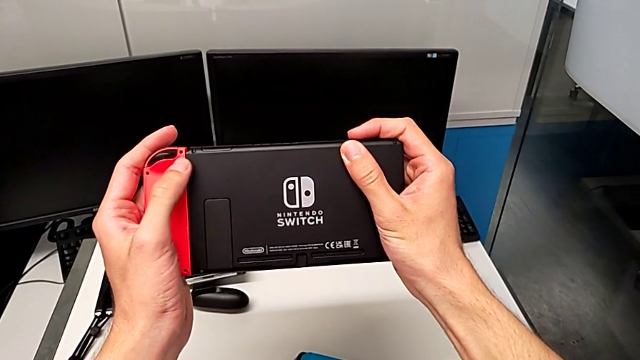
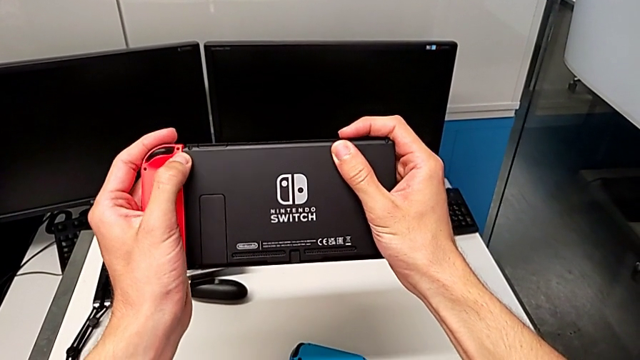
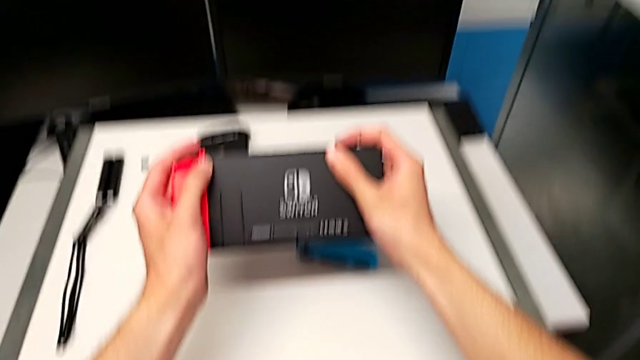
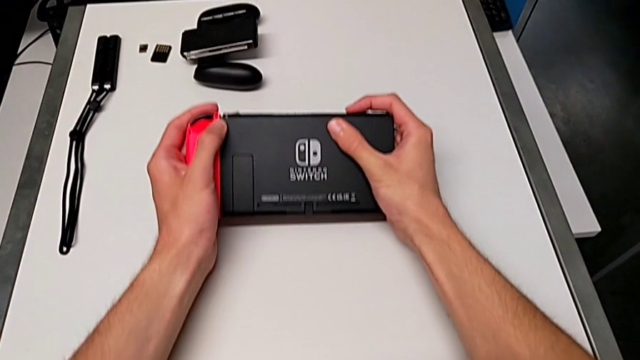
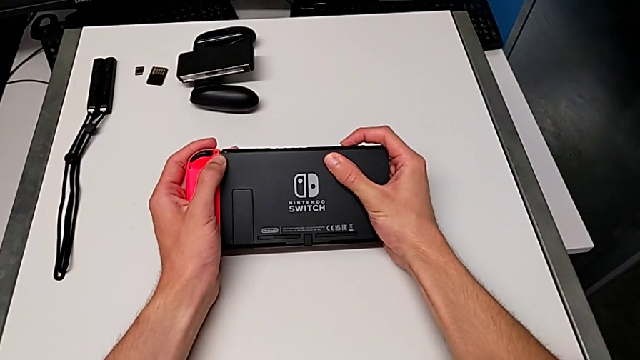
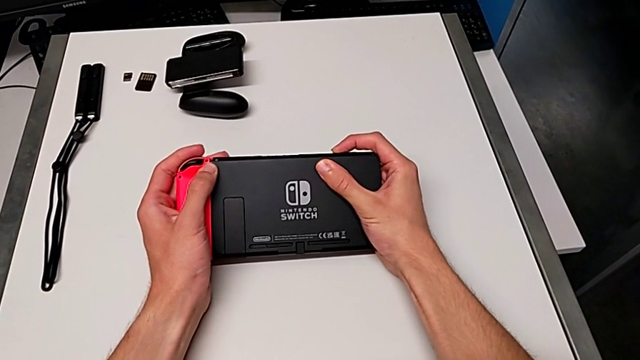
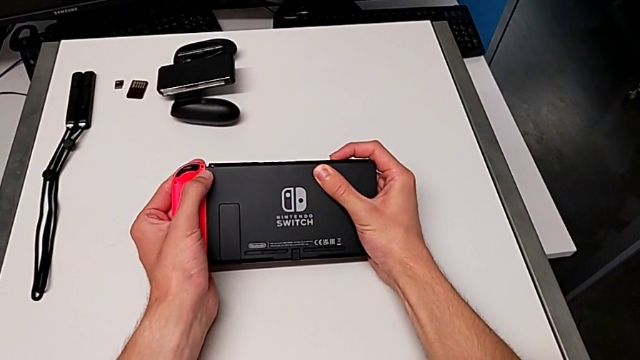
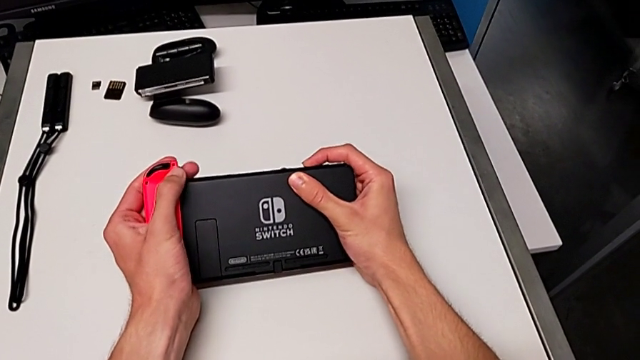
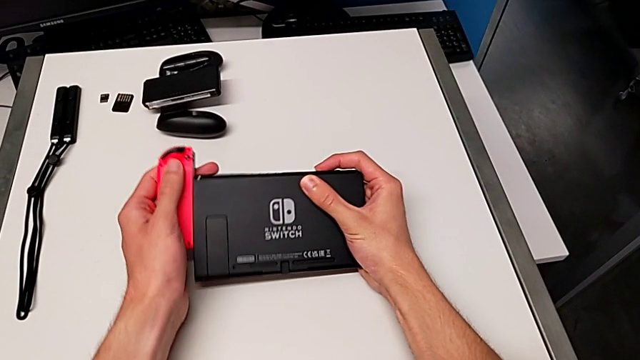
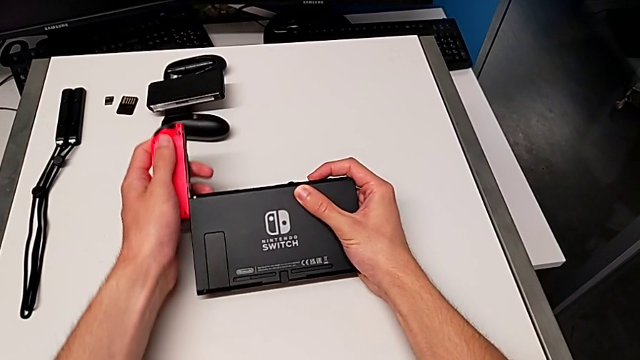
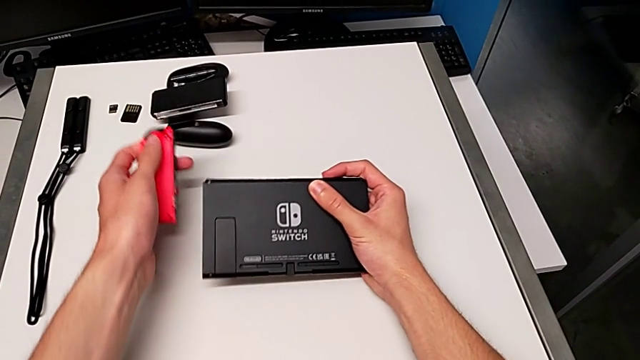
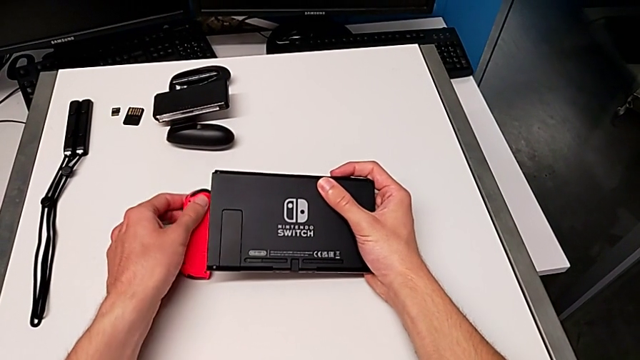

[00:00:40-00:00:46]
The camera wearer is disassembling the Joy-Con controllers from the Nintendo Switch. They keep disassembling the blue Joy-Con controller.

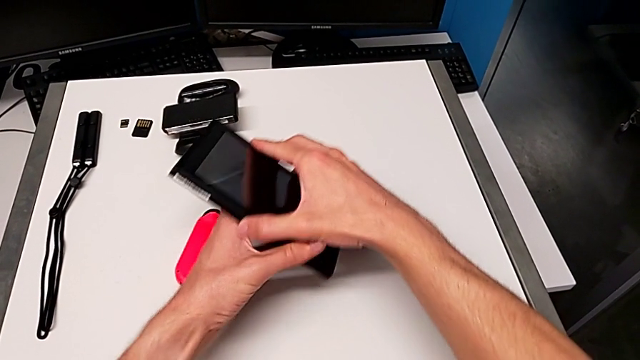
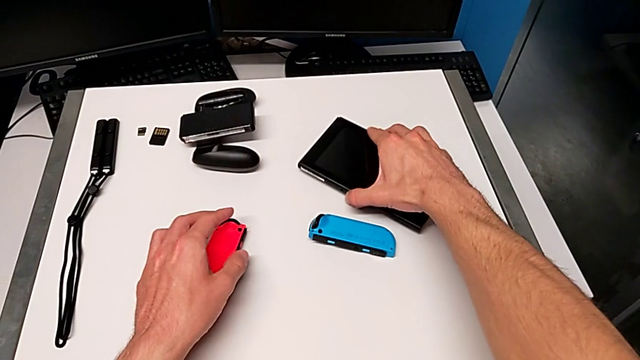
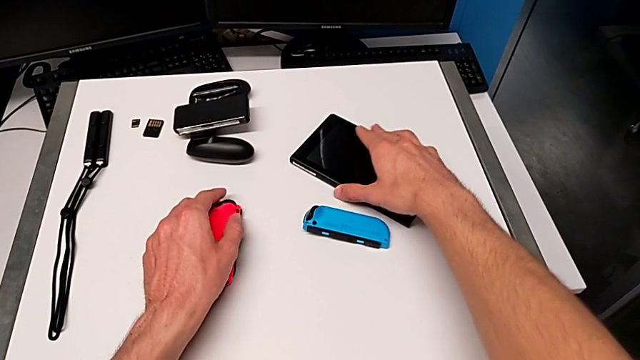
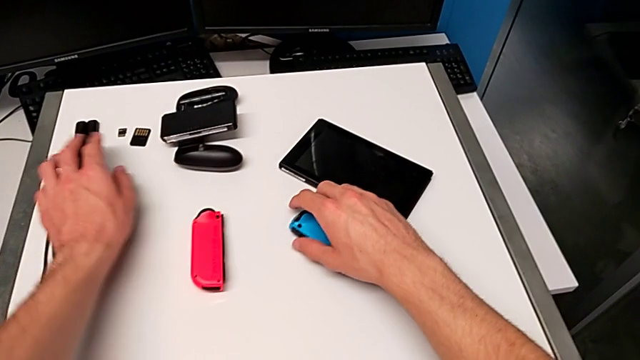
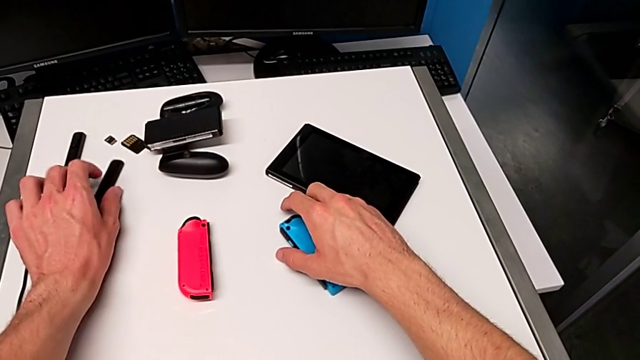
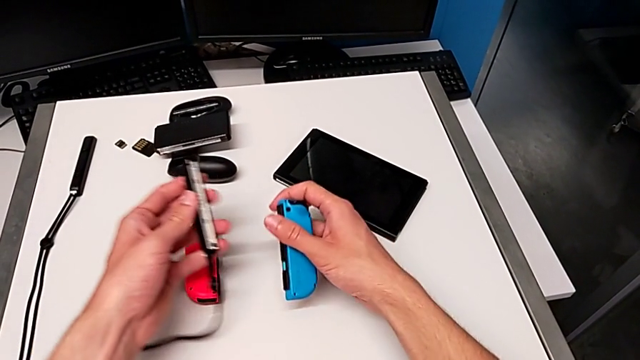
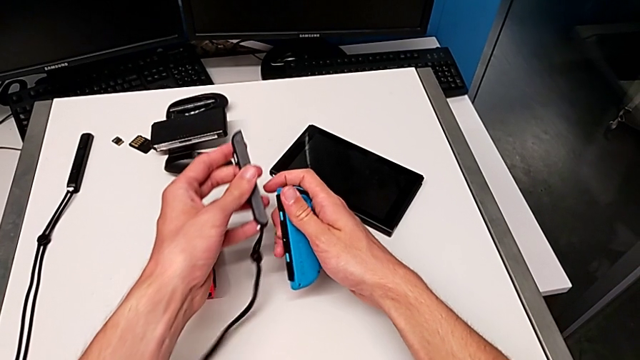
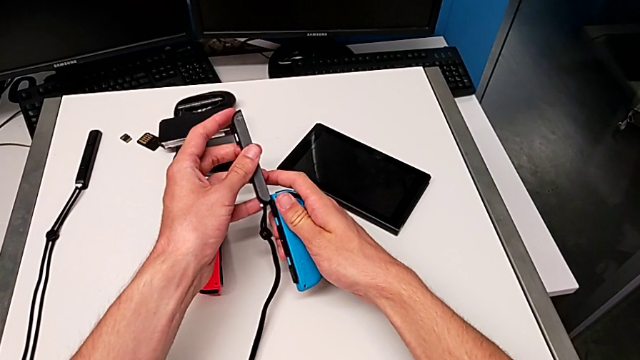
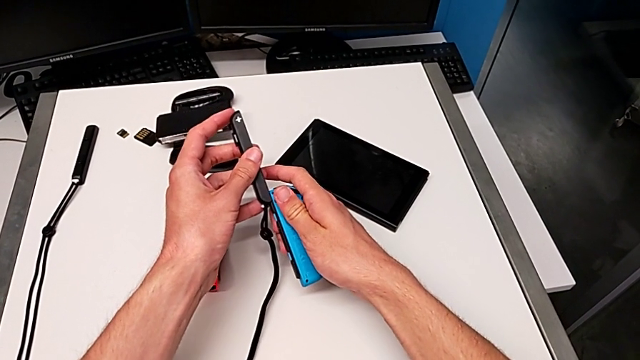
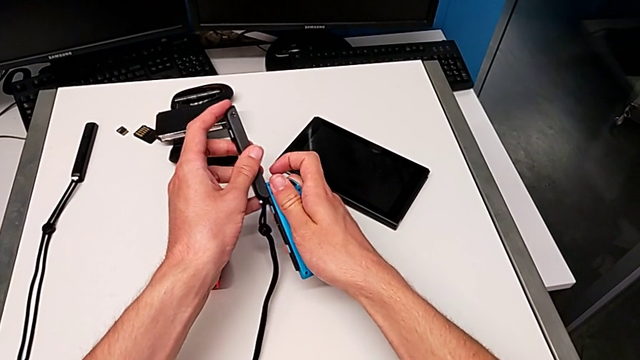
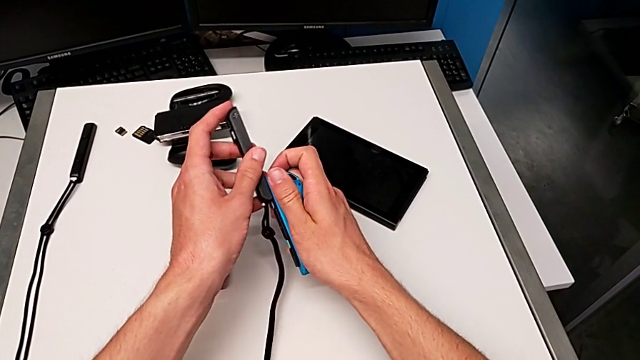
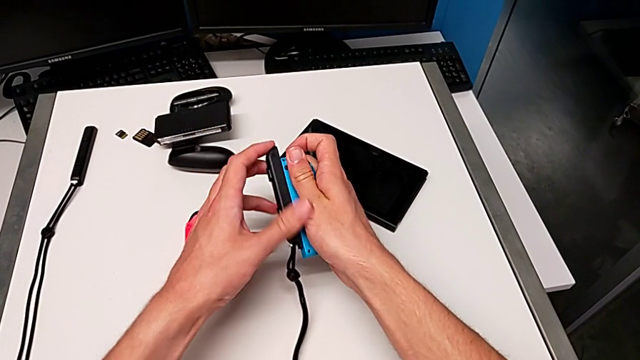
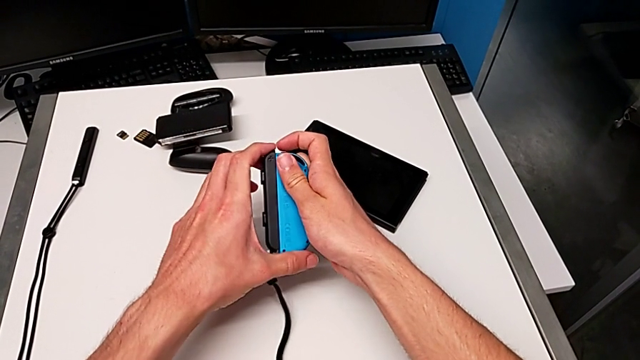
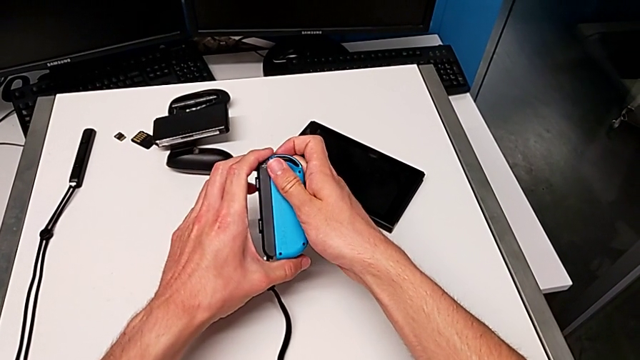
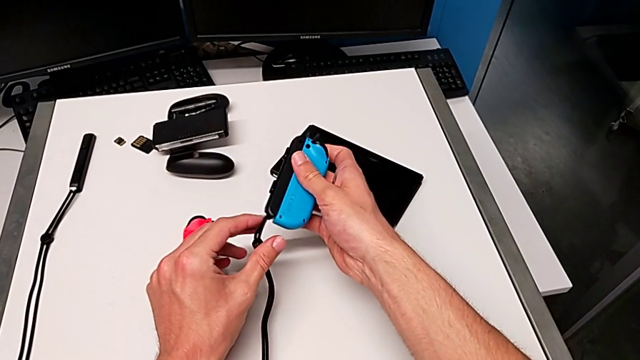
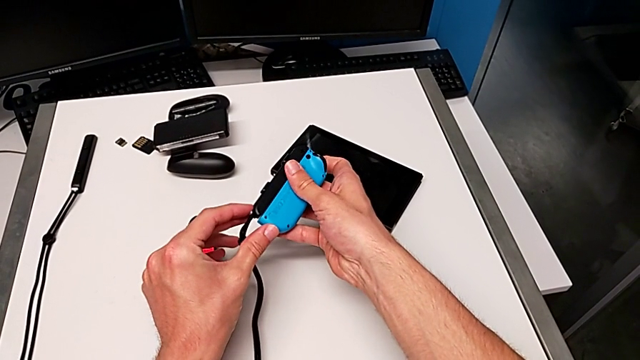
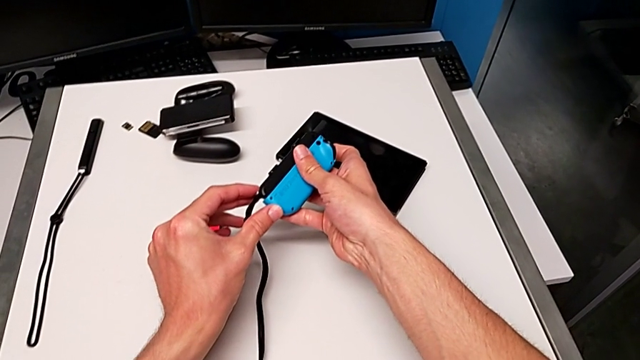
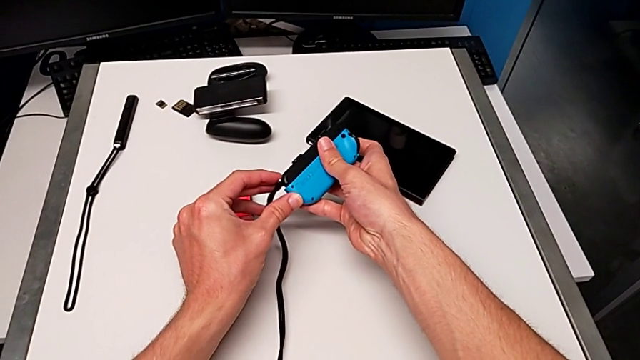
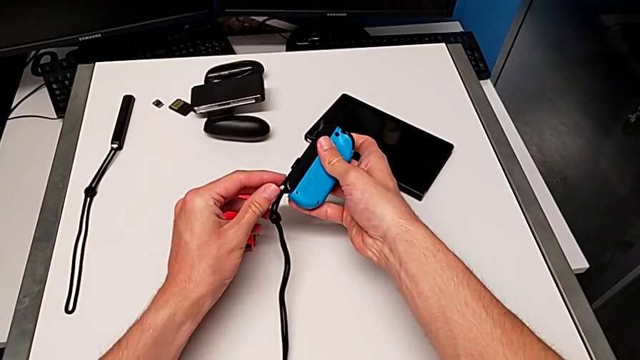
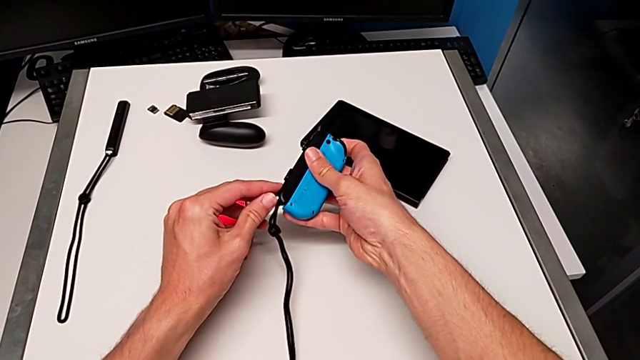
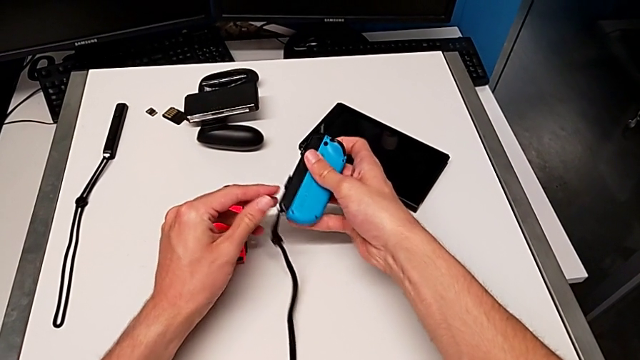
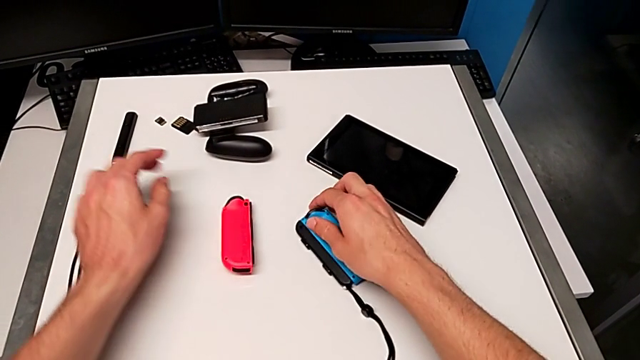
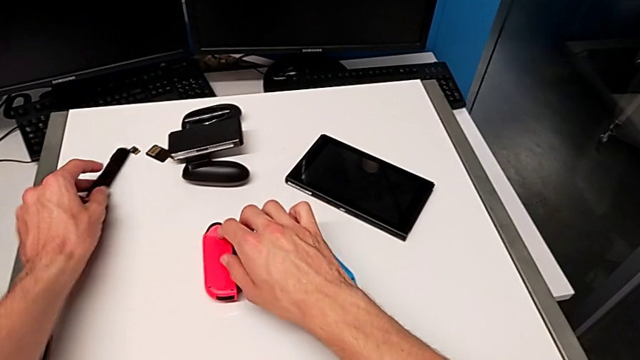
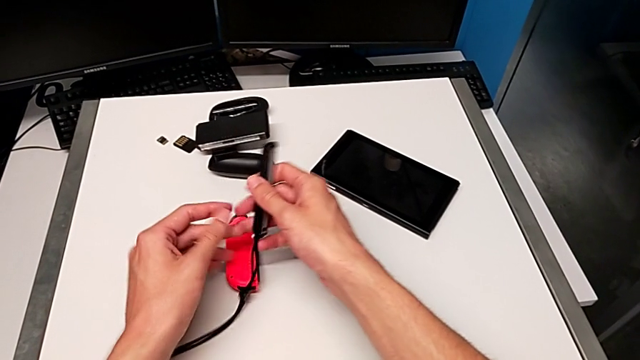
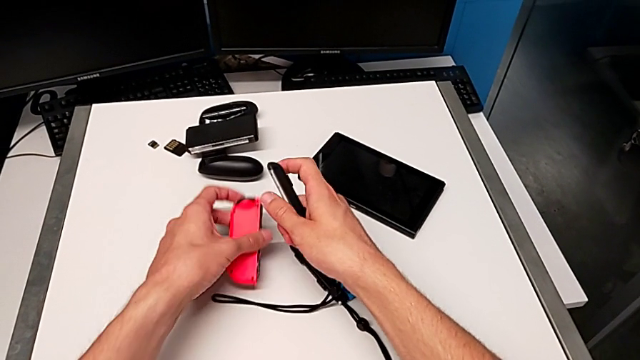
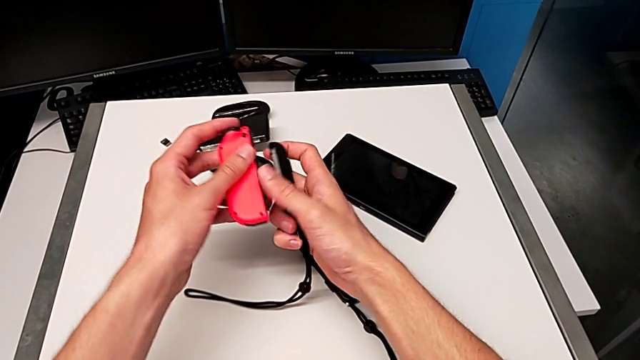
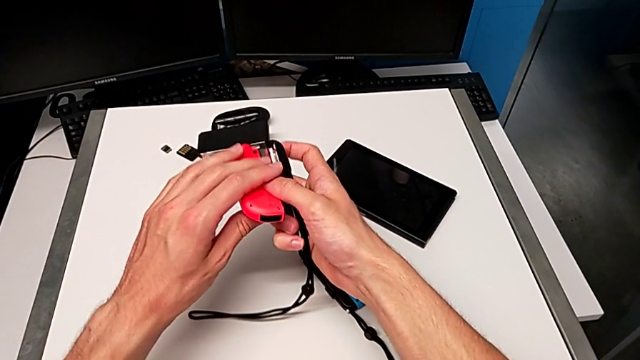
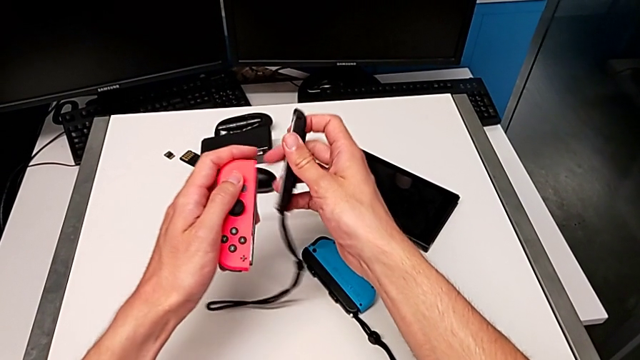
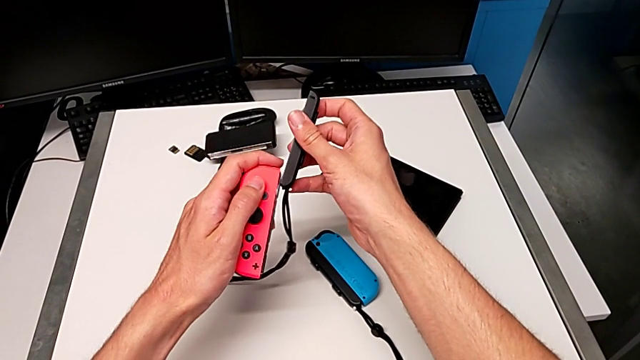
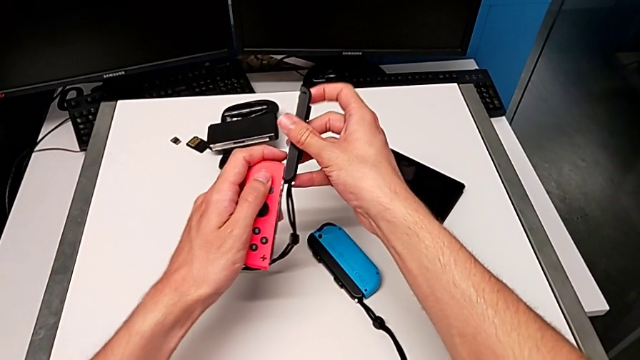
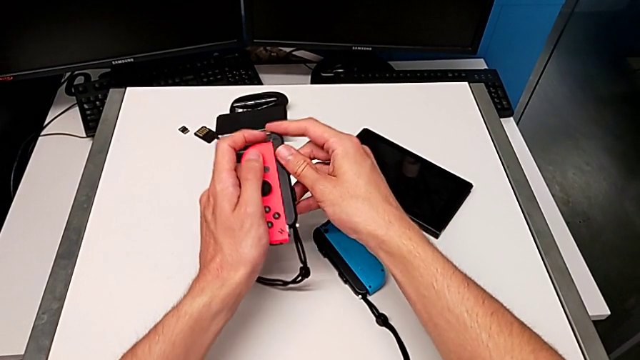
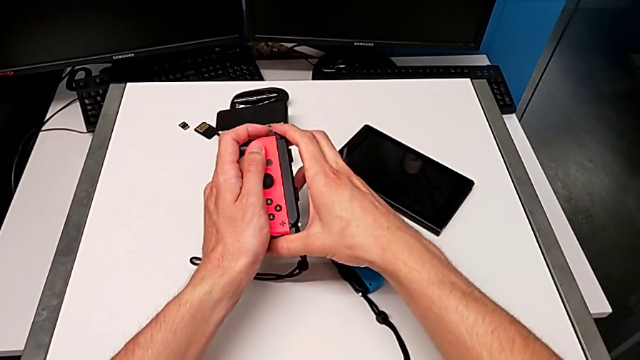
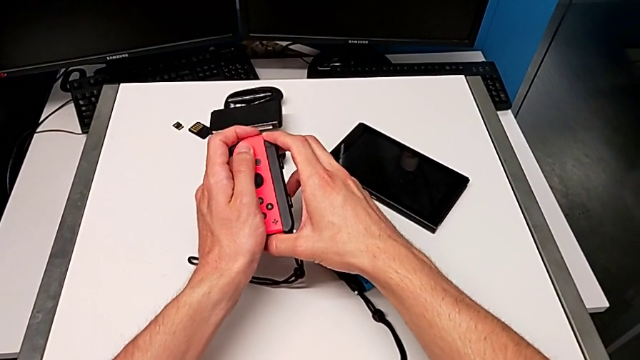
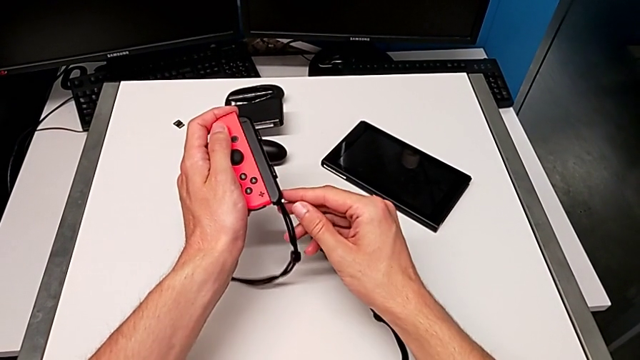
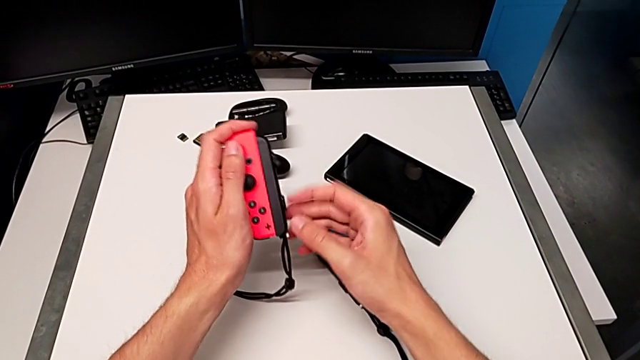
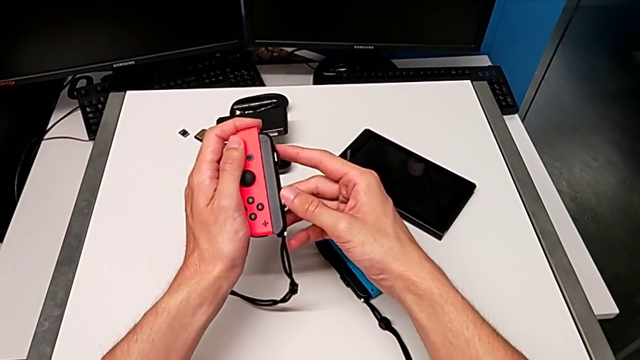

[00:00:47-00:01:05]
The camera wearer is assembling the Joy-Con straps on the Joy-Con controllers. They place the Nintendo Switch, grab the blue Joy-Con controller, assemble it, lock it, grab the red Joy-Con controller and wrongly assemble the Joy-Con strap, which is not the right side.
